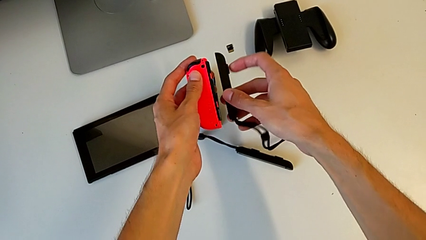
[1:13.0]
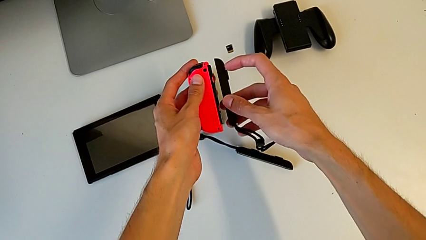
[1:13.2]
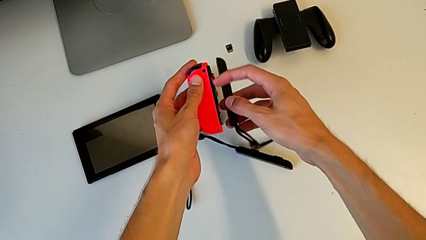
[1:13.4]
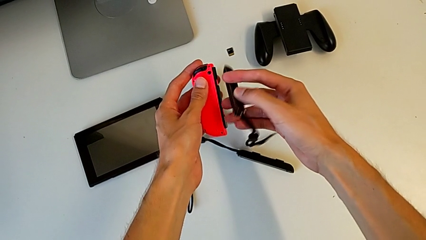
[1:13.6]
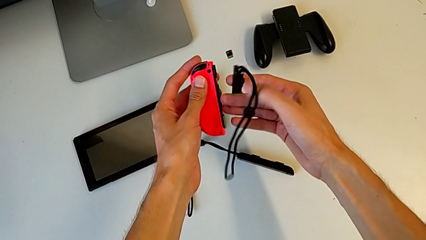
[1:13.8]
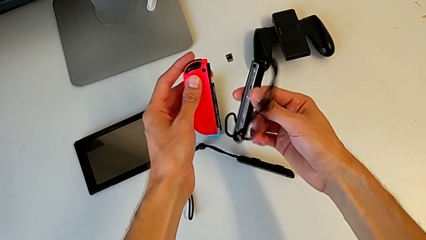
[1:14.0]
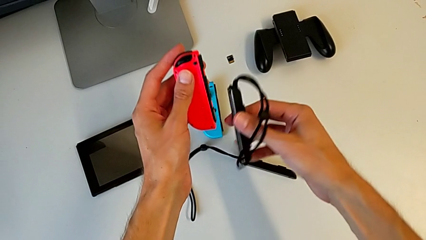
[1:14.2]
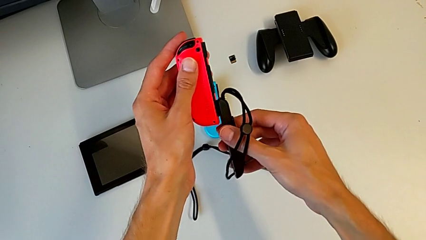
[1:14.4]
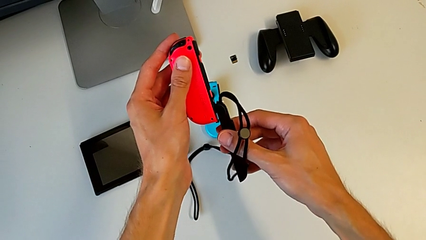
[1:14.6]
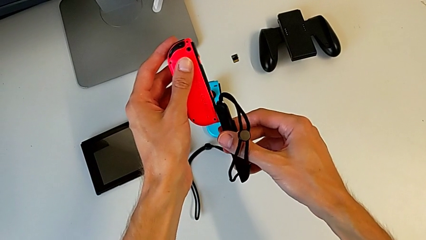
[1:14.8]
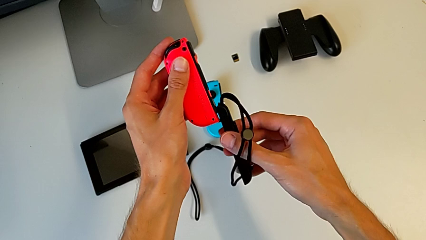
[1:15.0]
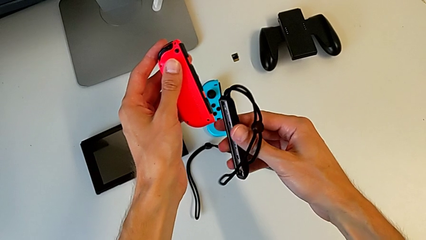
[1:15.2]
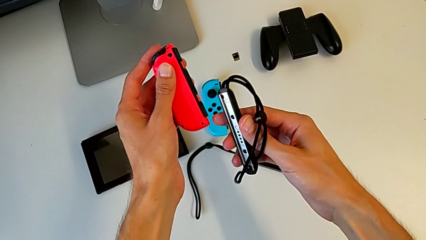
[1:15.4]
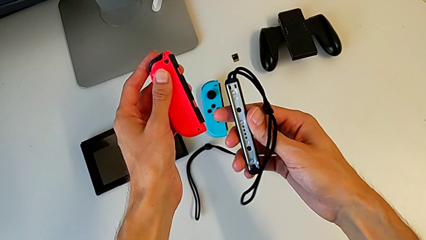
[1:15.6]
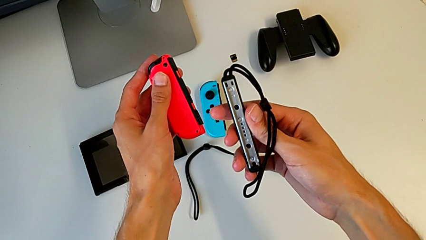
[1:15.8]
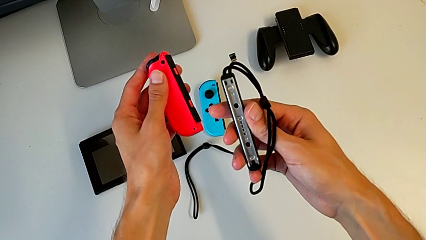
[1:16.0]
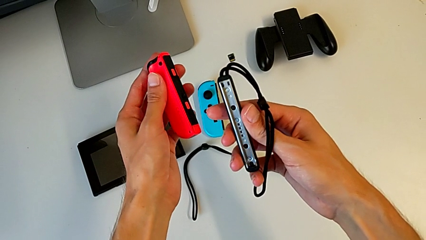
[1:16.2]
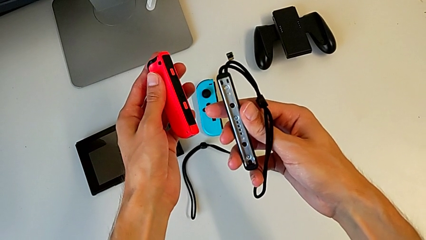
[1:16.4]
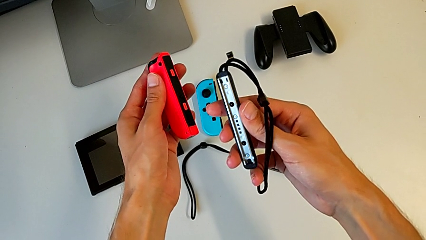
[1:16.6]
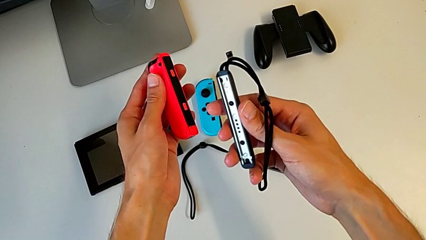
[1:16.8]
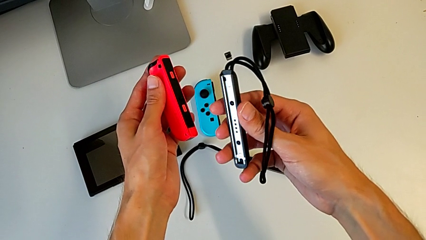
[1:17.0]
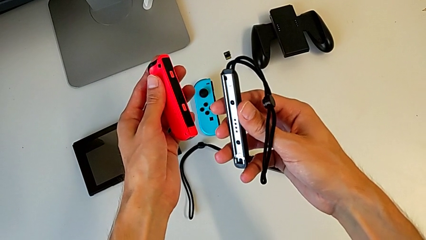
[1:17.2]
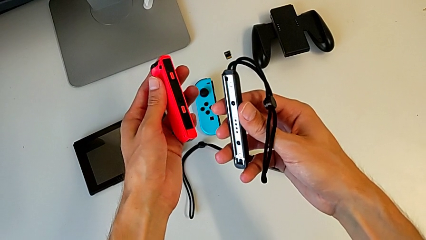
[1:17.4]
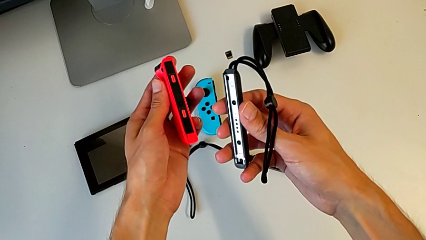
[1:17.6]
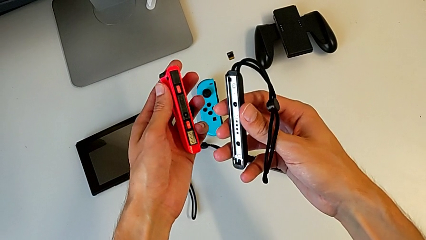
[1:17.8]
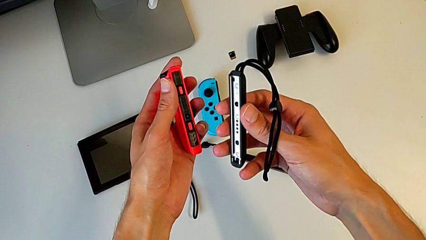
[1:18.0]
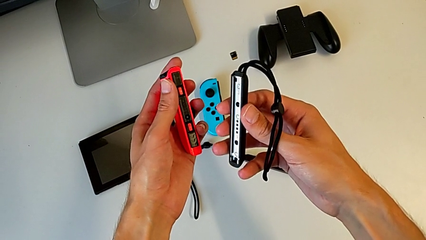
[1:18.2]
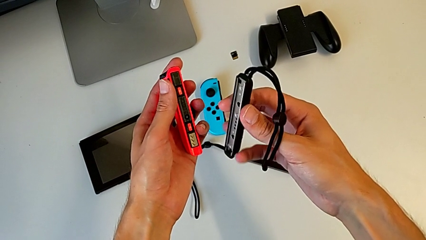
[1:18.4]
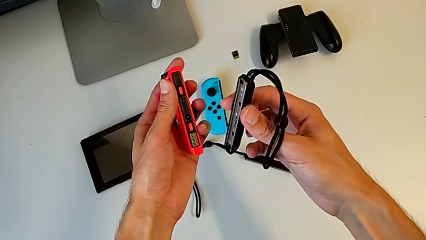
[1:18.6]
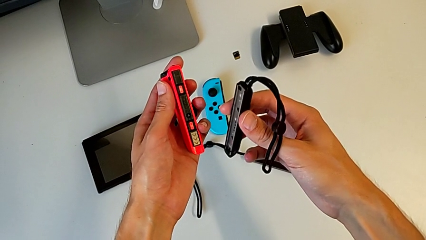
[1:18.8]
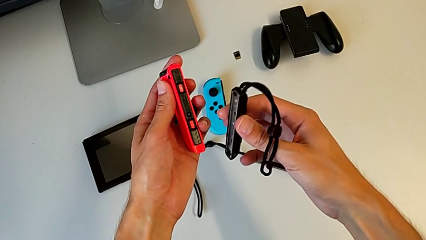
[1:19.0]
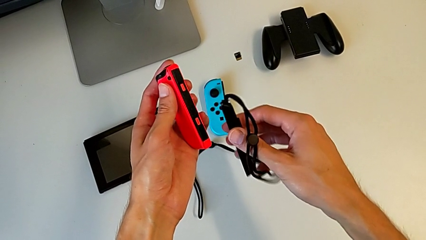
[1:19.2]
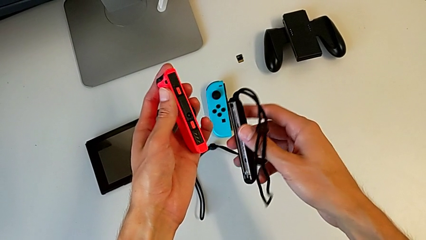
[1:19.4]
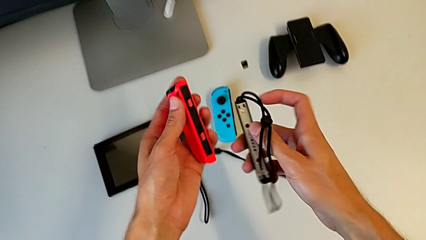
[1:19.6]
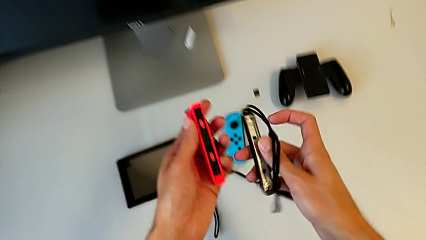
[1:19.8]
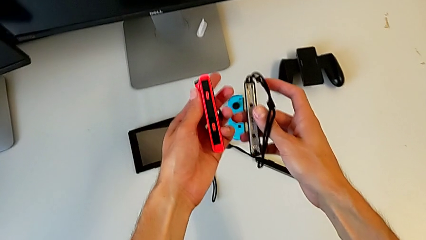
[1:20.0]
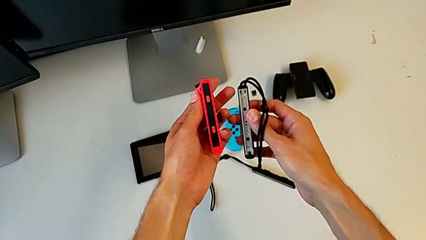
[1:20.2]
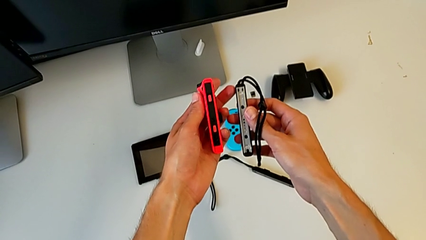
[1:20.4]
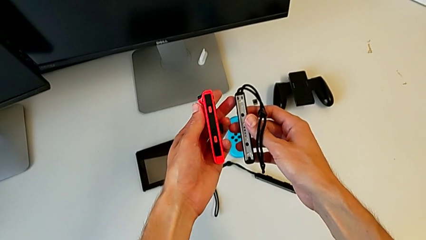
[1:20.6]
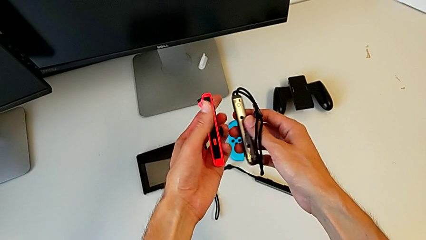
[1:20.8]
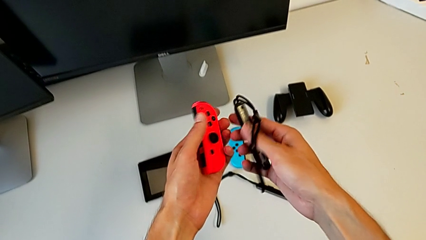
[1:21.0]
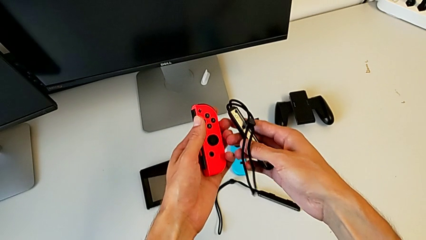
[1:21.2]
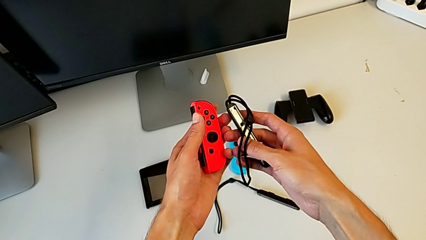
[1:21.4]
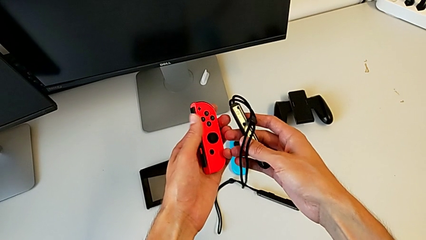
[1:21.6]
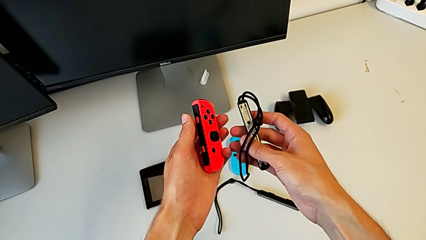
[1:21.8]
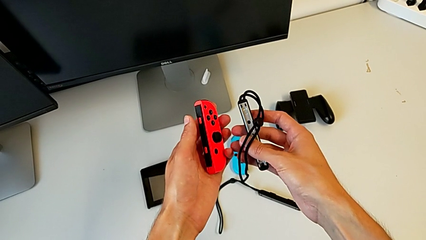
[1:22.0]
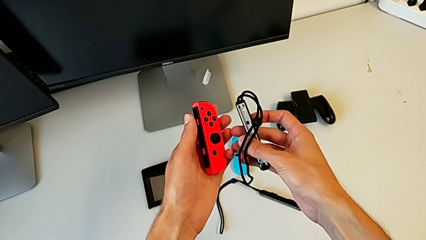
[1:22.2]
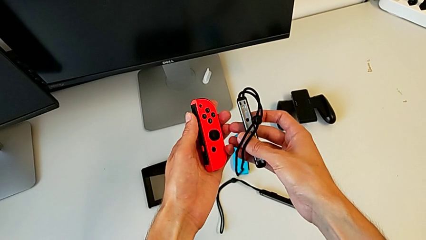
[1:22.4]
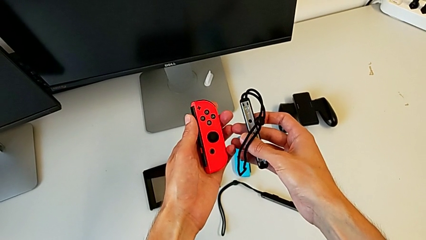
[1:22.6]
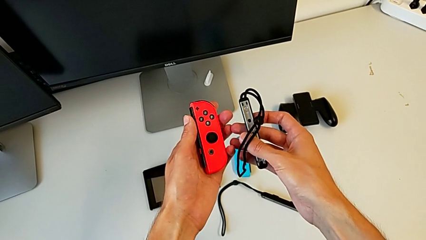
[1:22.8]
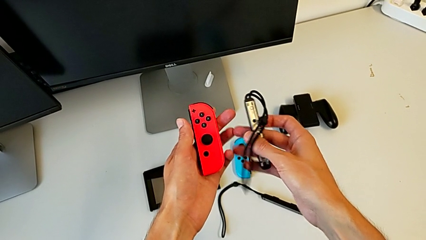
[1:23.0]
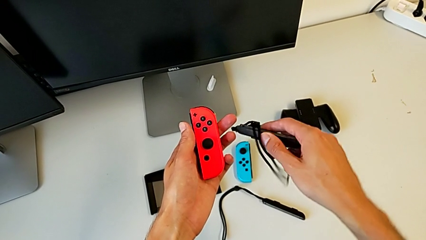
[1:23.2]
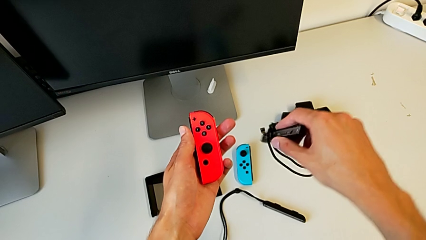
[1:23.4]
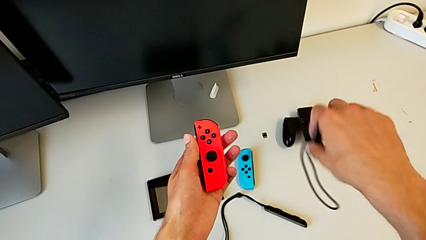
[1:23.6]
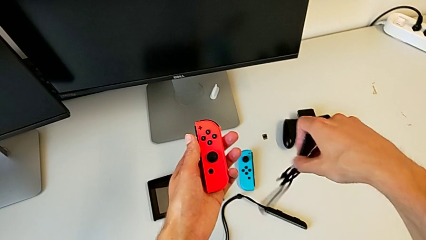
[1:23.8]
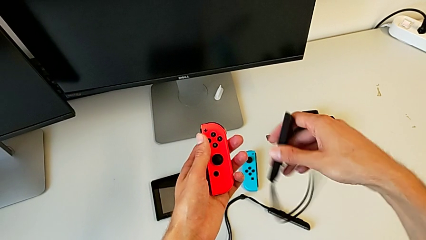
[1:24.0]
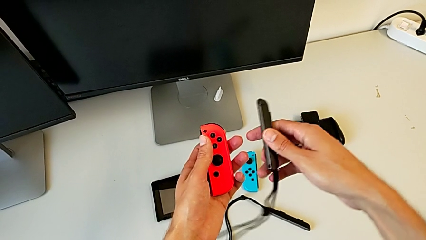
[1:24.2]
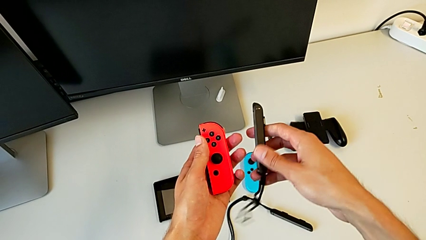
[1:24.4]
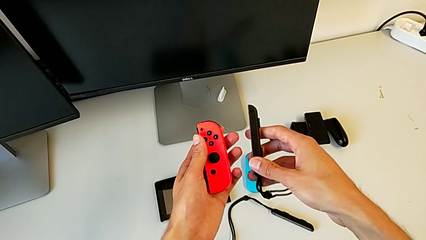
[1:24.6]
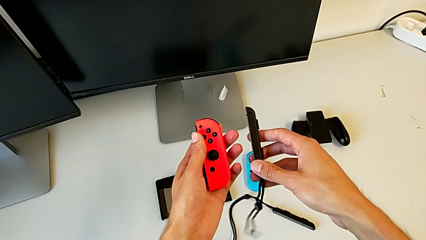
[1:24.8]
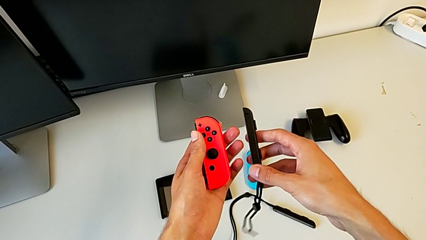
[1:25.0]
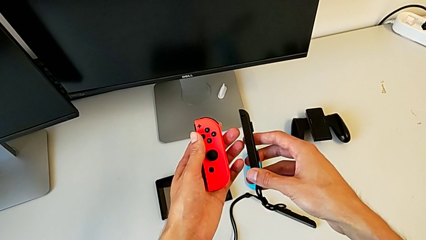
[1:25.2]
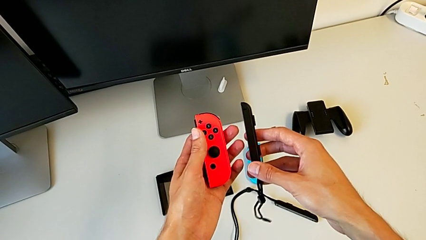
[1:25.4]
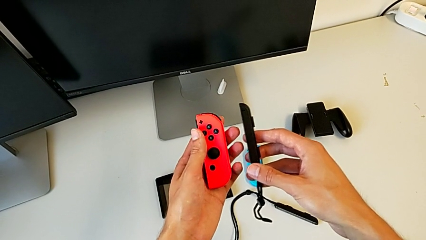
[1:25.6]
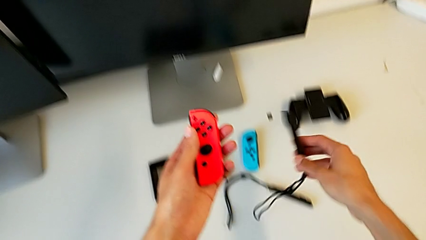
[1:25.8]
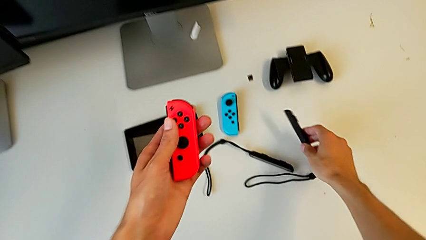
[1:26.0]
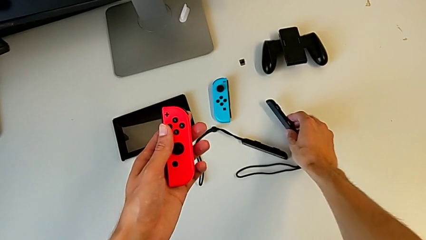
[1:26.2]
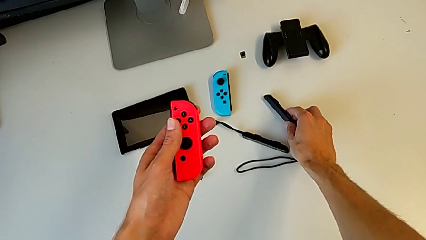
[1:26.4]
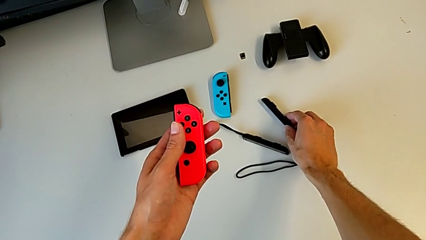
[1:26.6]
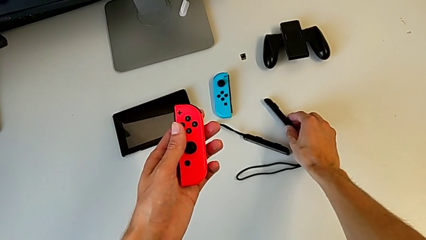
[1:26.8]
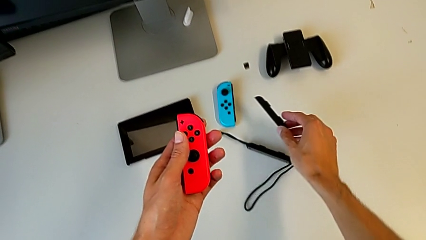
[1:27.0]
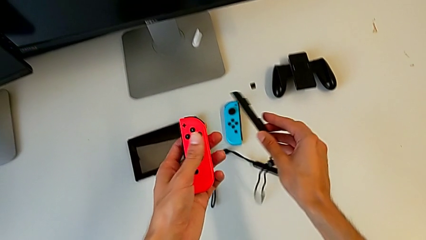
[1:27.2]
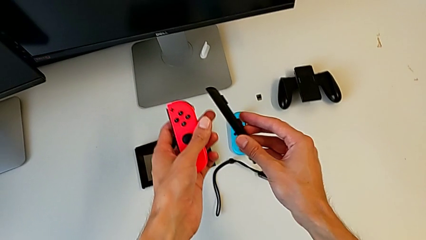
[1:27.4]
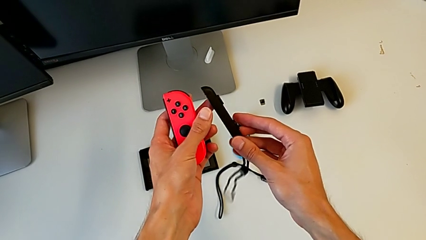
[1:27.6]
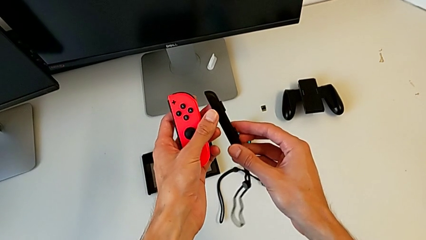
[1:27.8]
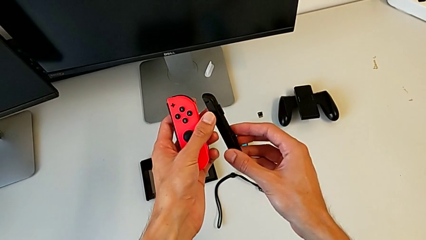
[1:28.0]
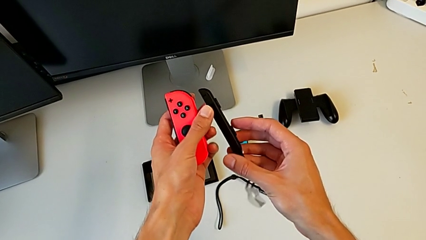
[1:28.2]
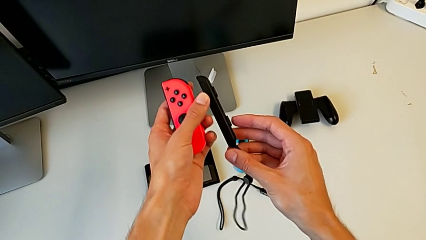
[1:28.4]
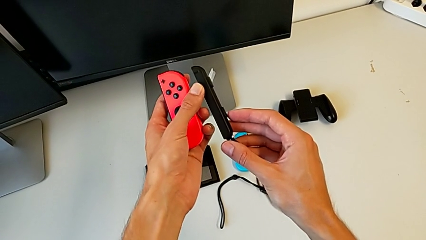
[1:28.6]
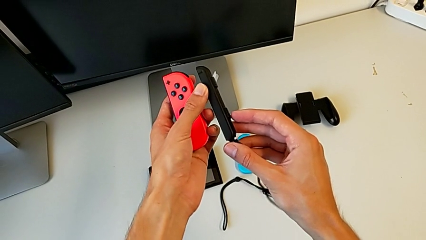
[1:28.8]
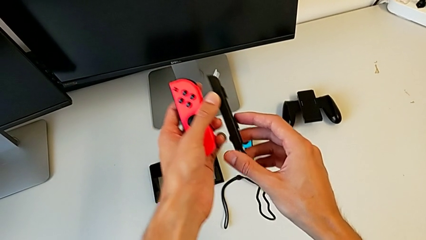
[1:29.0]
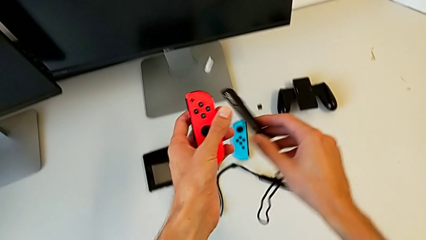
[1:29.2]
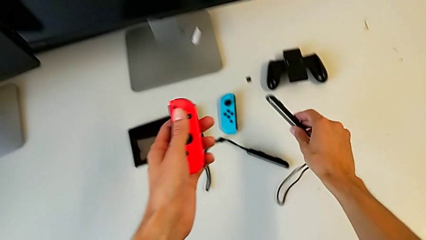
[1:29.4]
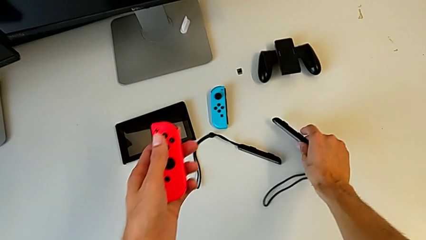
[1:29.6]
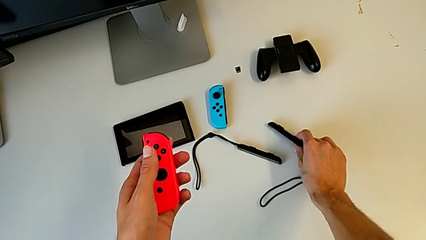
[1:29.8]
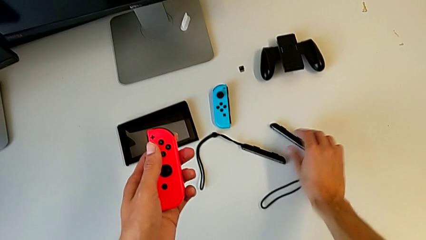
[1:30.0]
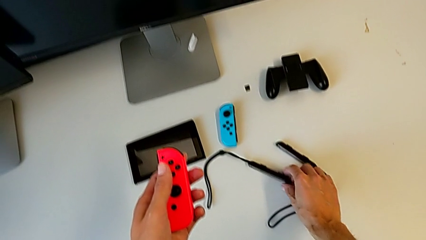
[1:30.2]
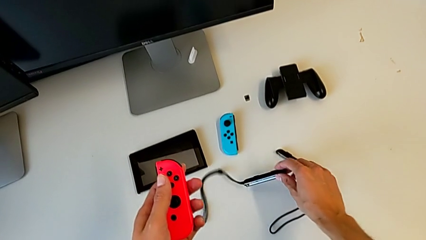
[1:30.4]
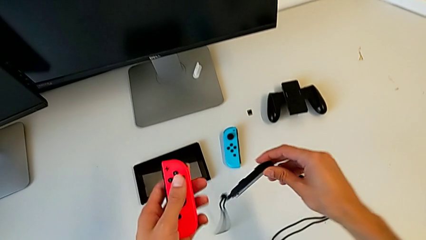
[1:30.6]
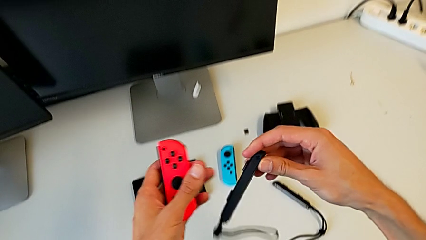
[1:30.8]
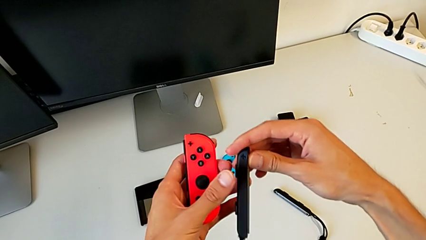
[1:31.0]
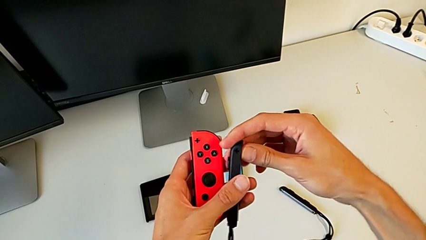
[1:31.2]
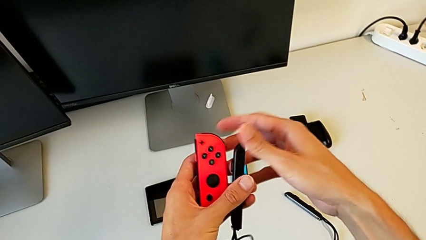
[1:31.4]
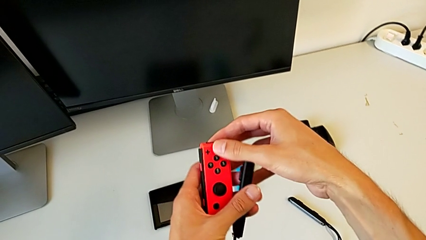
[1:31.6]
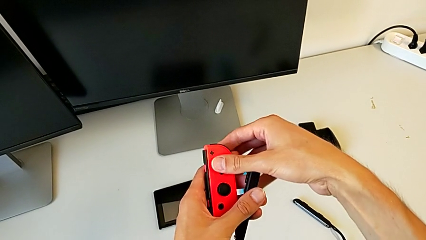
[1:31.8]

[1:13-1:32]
The camera wearer is placing the black Joy-Con strap on the Joy-Con controller. They align the red Joy-Con controller, inspect it, hold it three times, rotate the Joy-Con strap, hold the red Joy-Con controller twice, drop the Joy-Con strap, grab it and hold the red Joy-Con controller.
